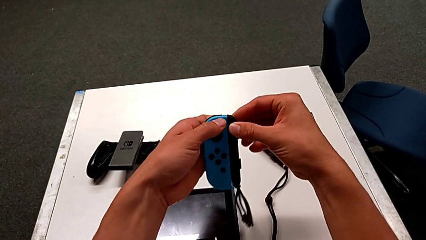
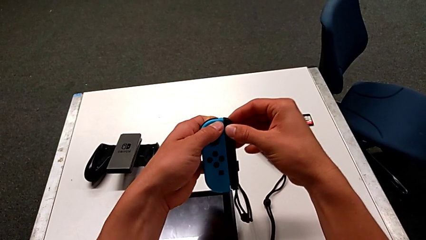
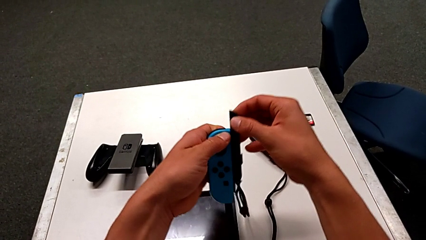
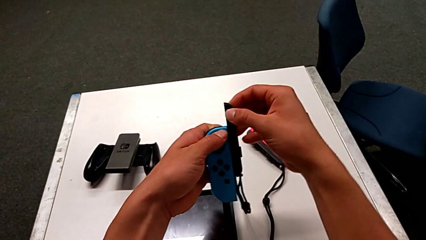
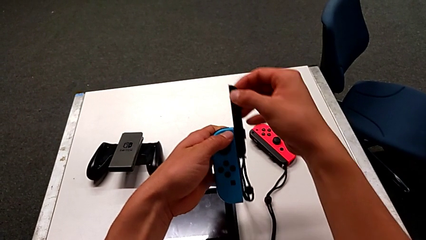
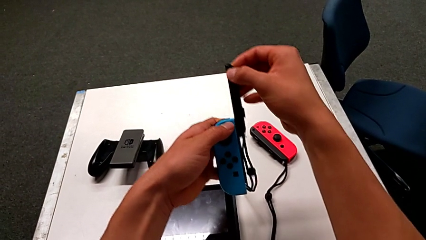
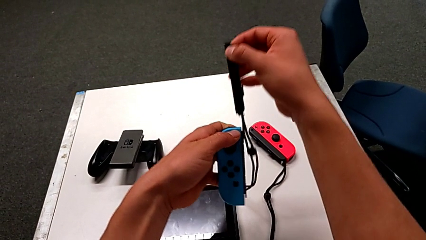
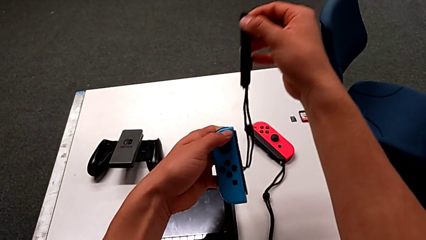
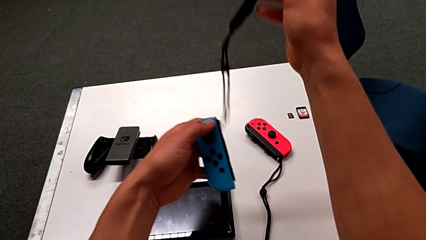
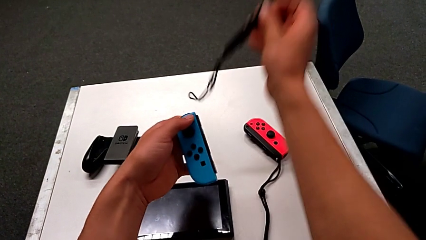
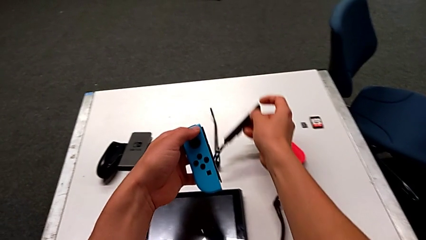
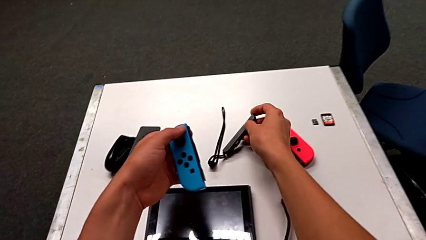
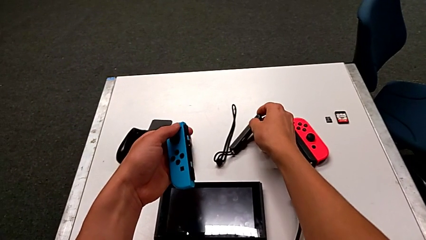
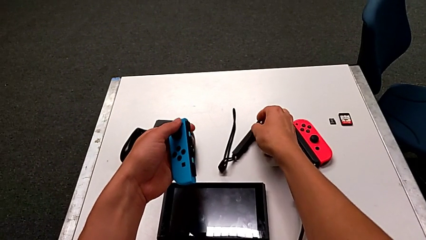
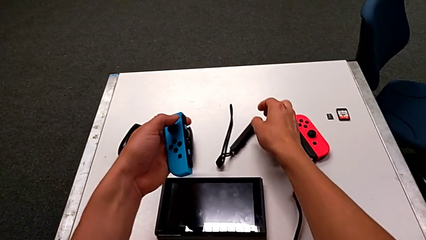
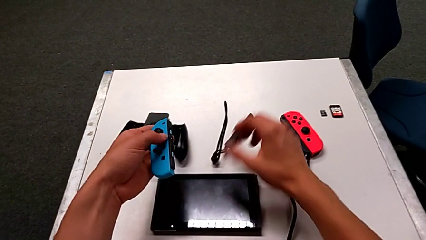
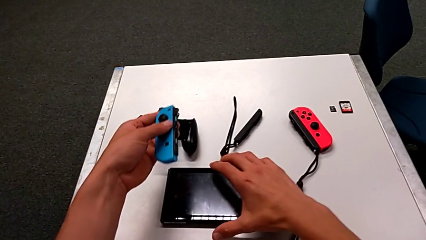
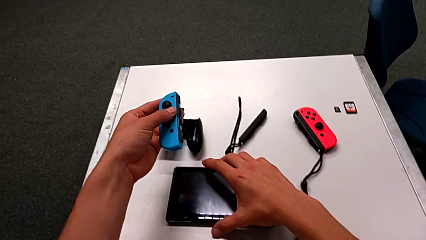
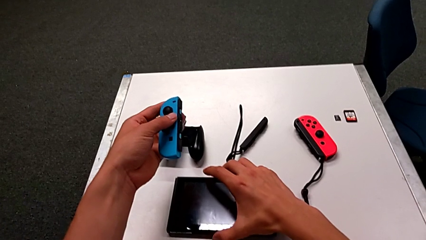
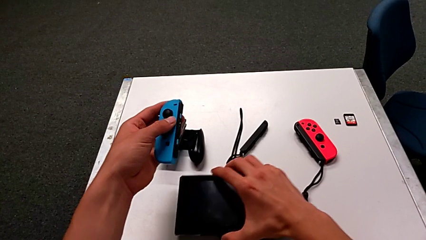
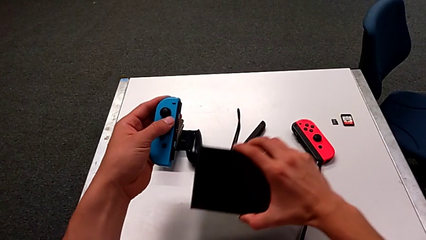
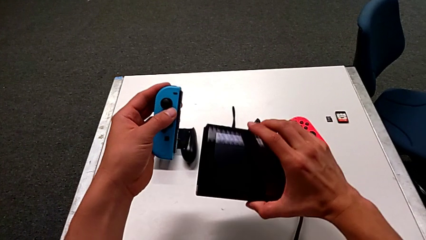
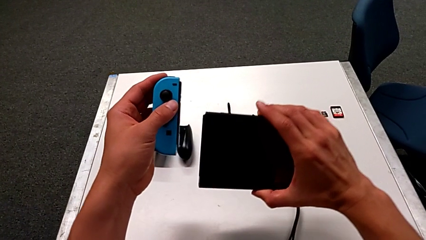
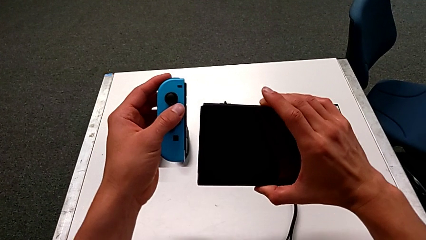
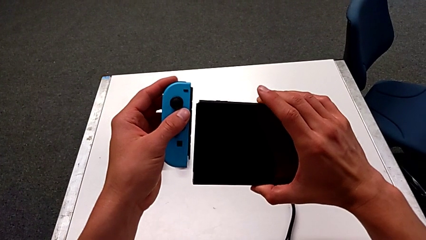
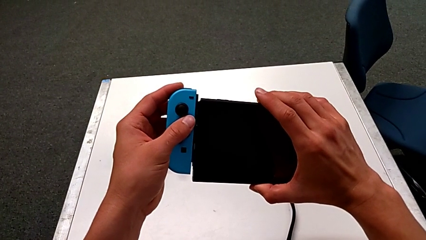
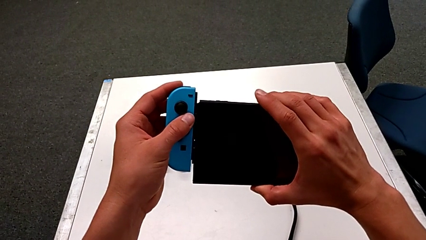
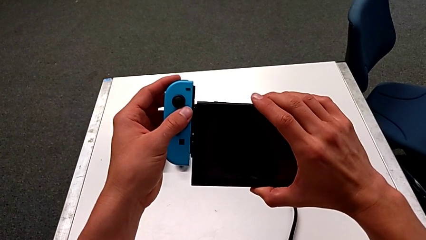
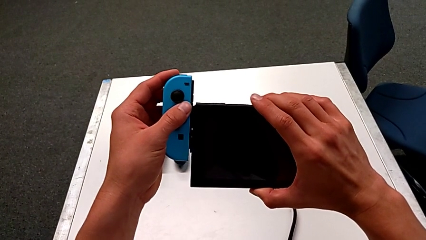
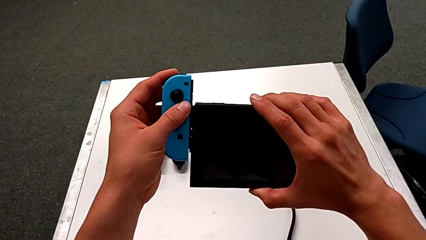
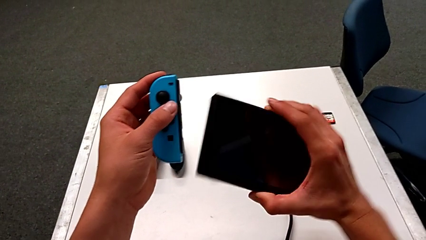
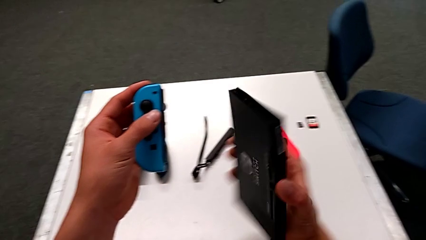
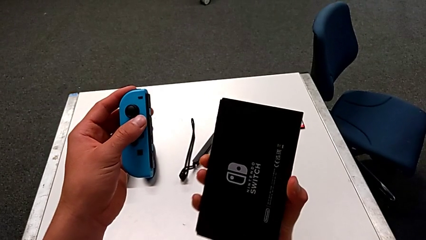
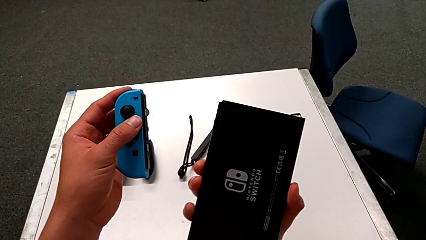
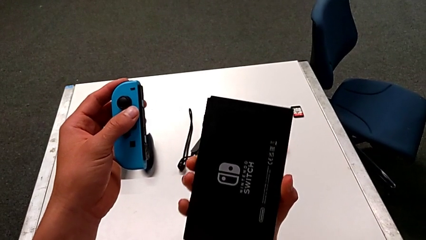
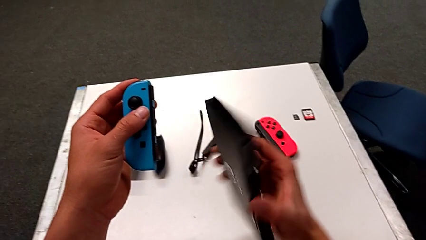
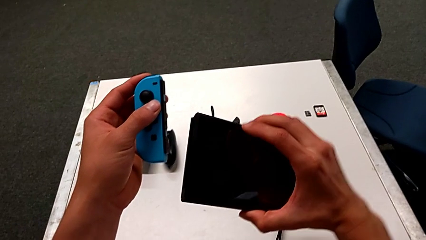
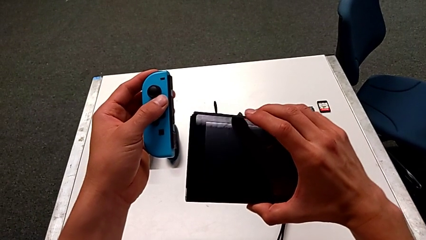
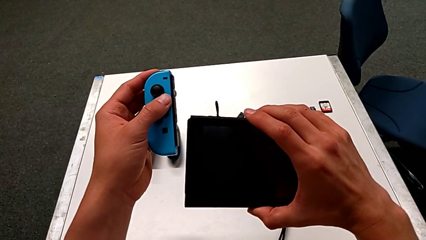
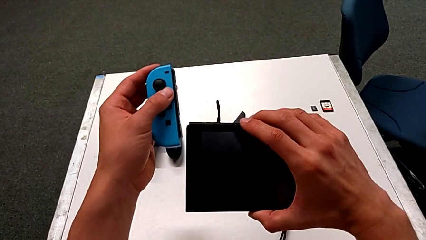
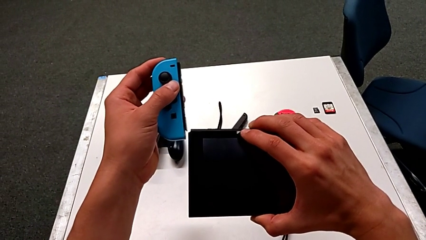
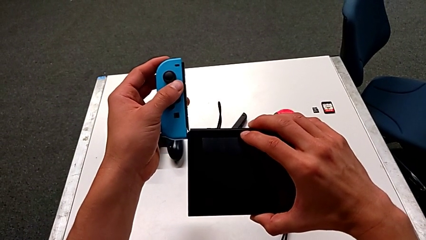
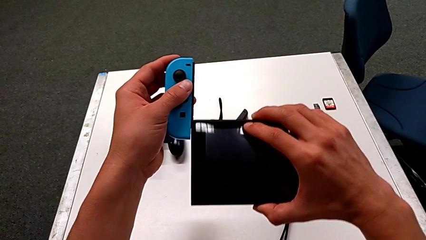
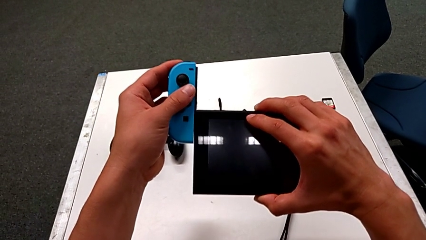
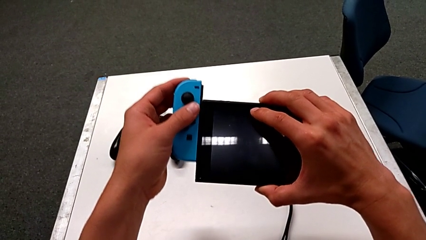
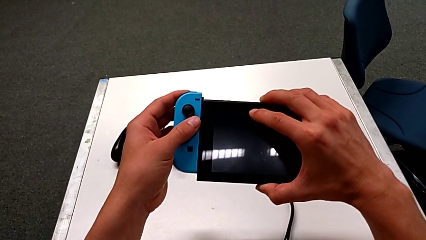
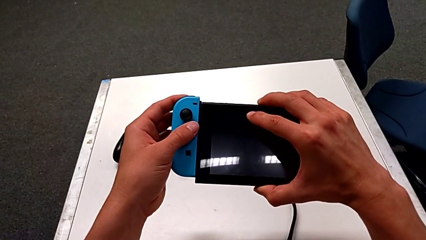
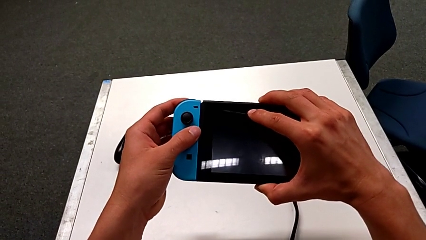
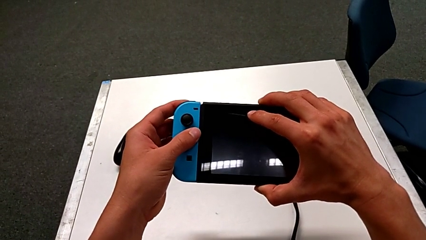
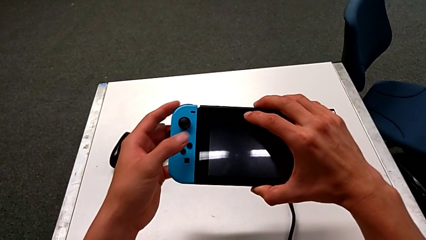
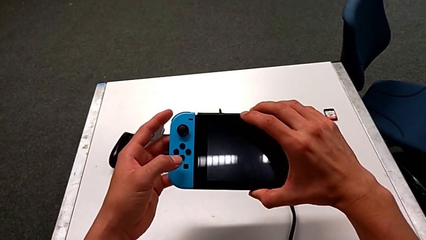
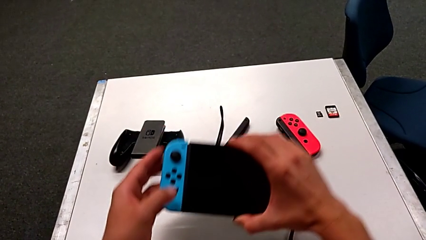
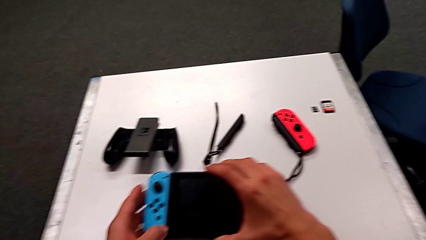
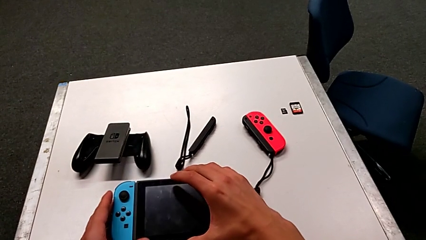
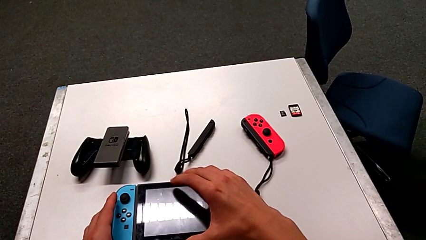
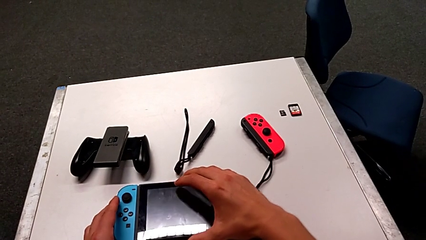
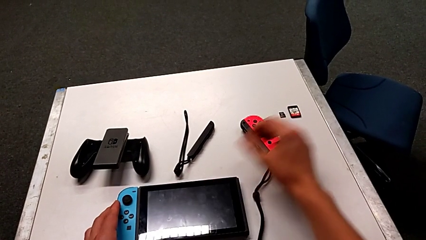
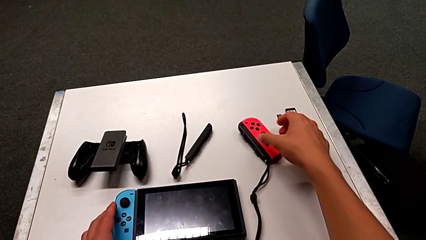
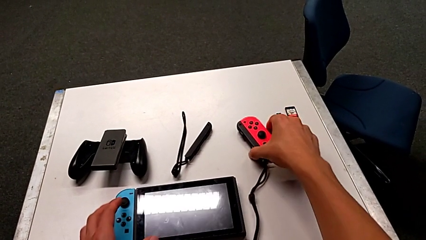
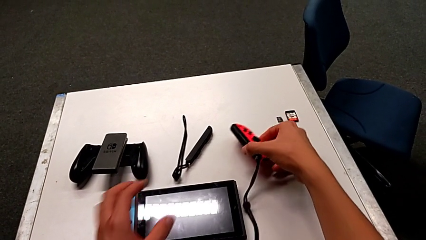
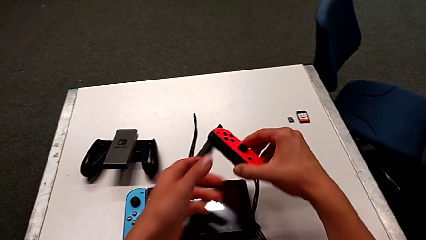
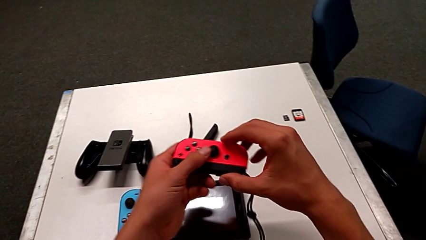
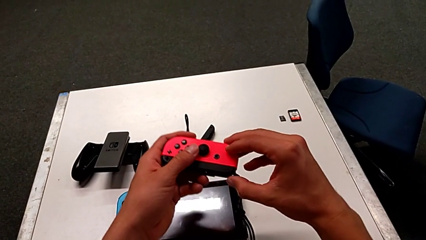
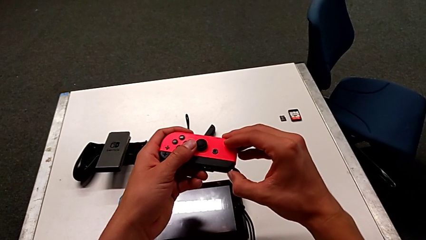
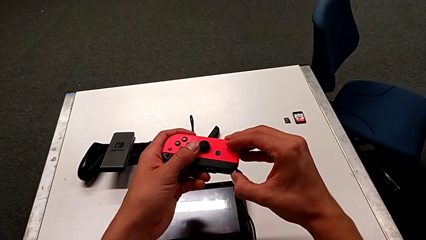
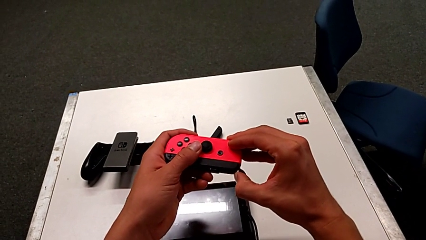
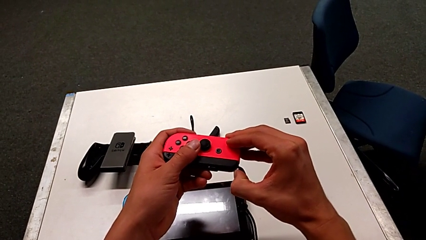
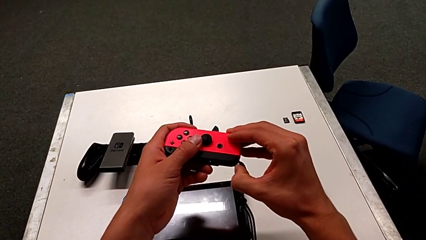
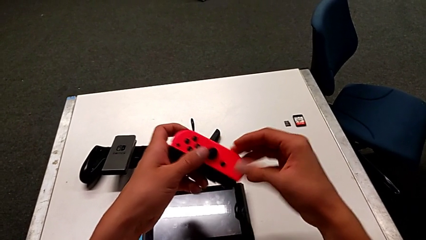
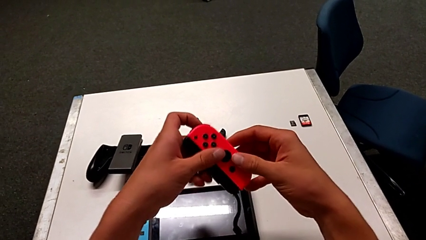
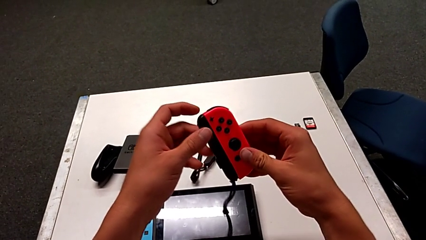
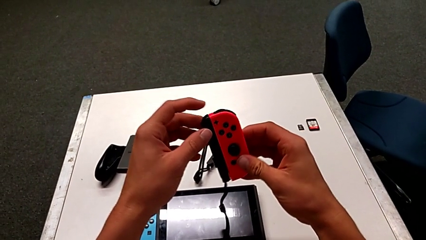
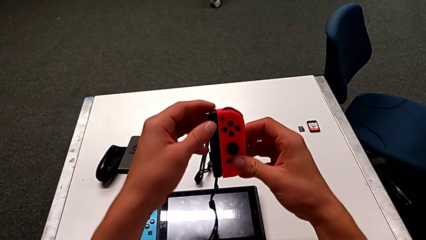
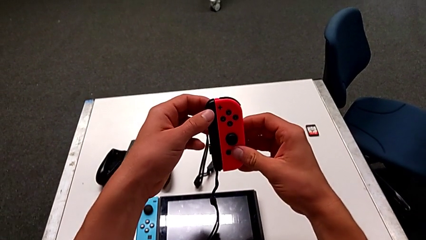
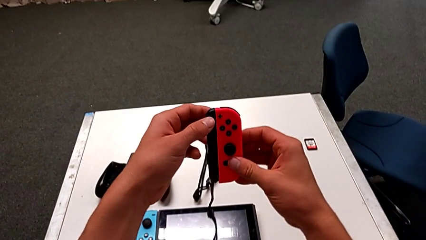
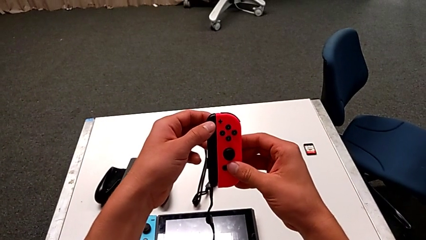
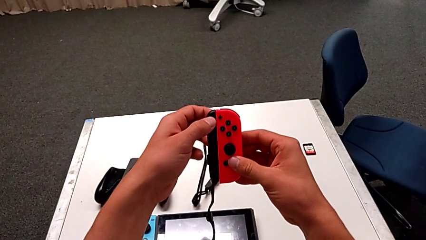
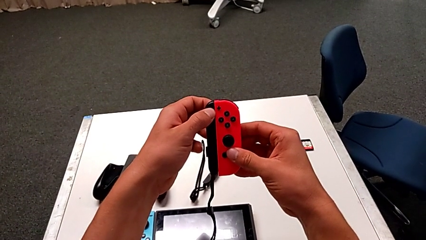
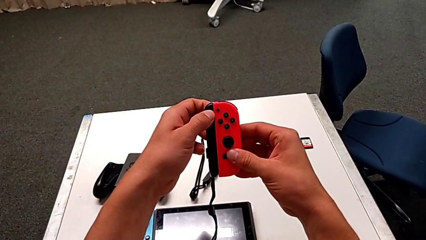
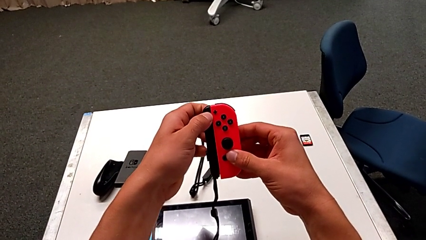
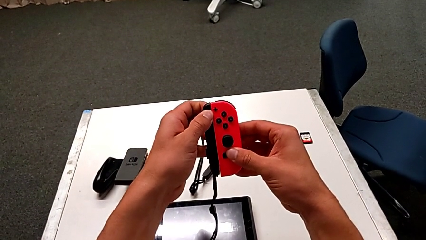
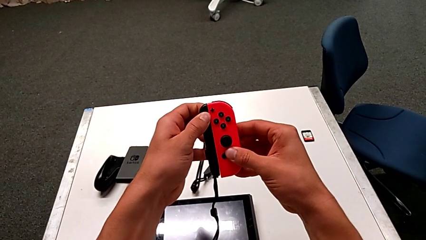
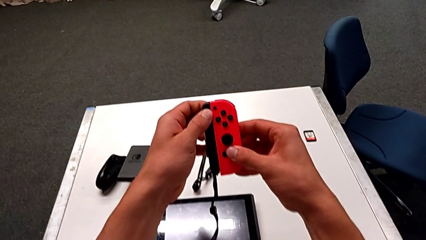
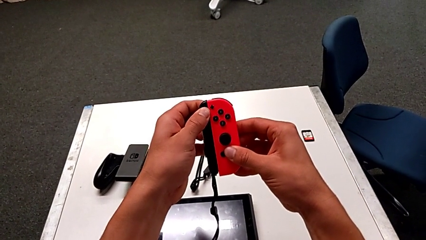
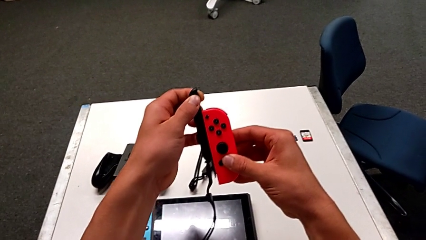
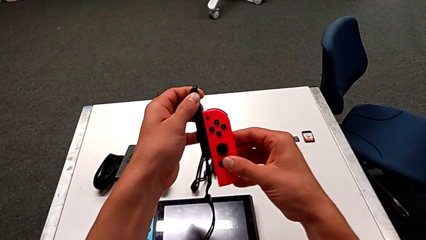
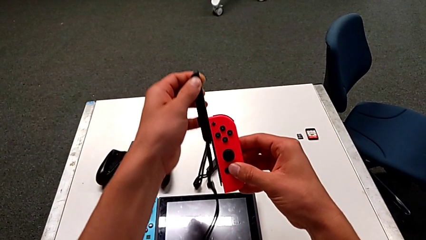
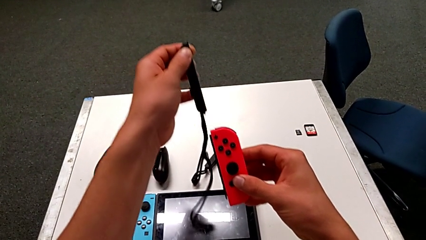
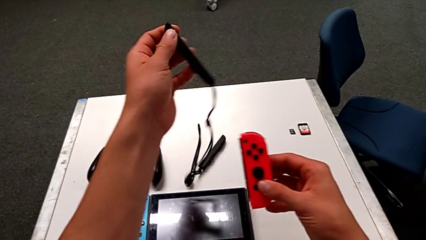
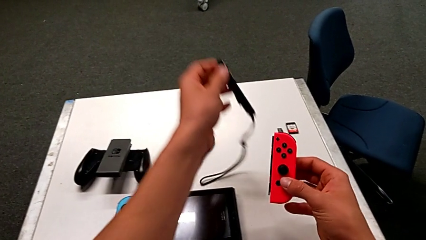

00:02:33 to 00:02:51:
The camera wearer is inserting the Joy-Con controller into the Nintendo Switch. They withdraw the Joy-Con strap, place it, wrongly insert the blue Joy-Con controller, insert the blue Joy-Con controller, place the Nintendo Switch, grab the red Joy-Con controller, press the Joy-Con strap lock and withdraw the Joy-Con strap.
